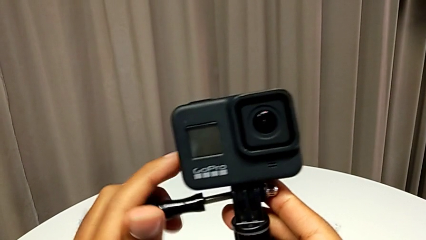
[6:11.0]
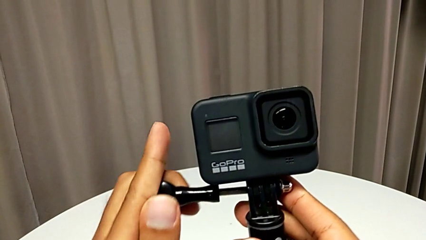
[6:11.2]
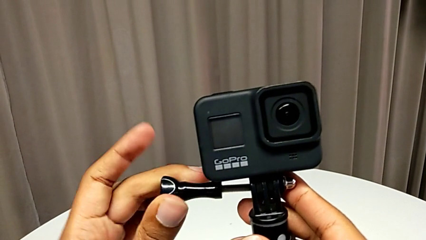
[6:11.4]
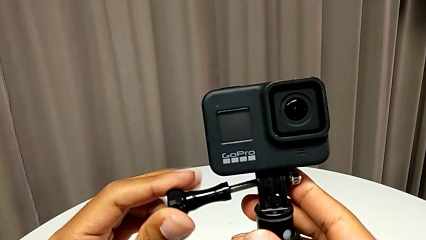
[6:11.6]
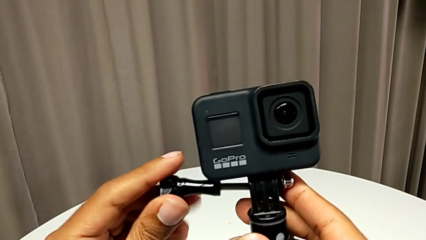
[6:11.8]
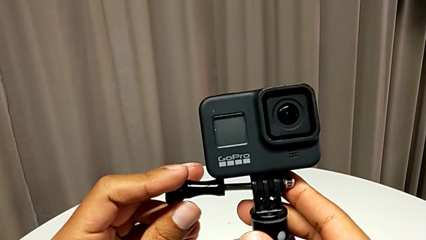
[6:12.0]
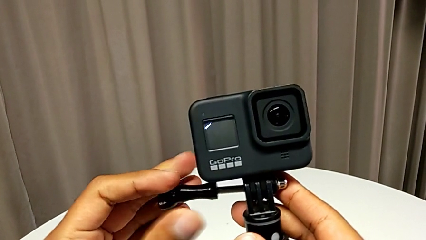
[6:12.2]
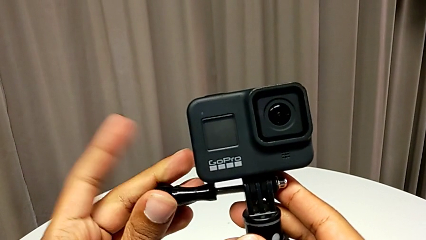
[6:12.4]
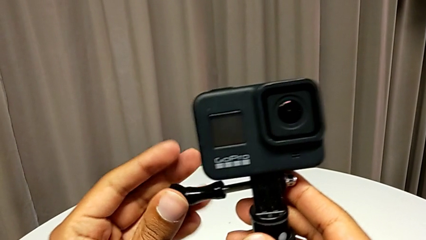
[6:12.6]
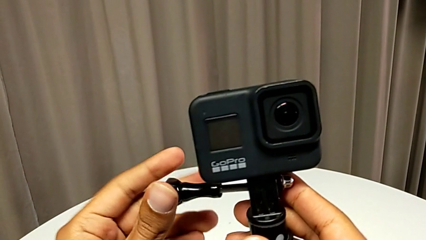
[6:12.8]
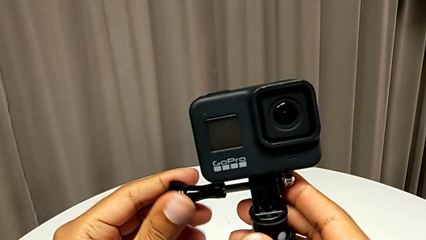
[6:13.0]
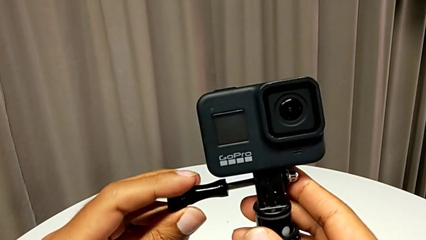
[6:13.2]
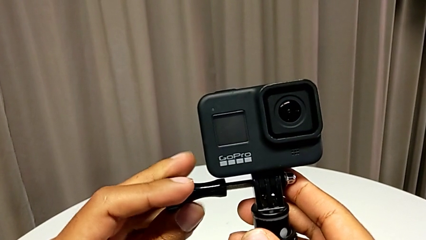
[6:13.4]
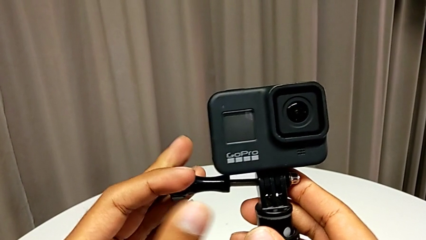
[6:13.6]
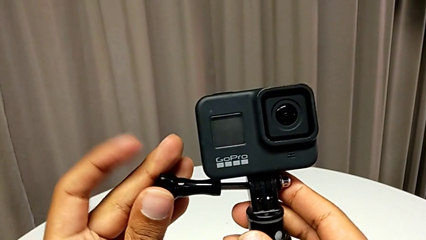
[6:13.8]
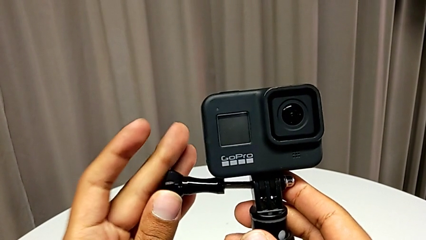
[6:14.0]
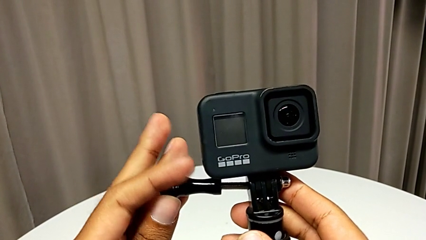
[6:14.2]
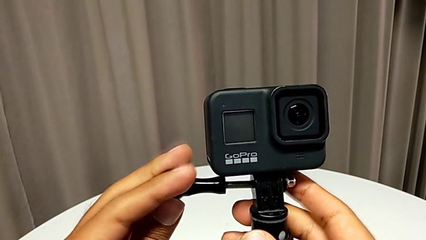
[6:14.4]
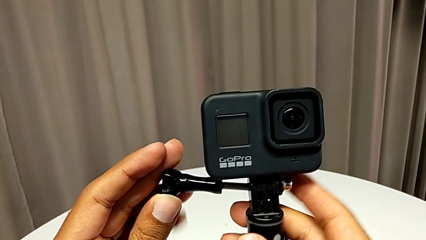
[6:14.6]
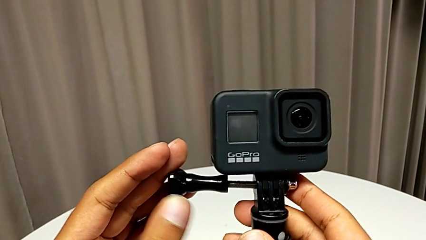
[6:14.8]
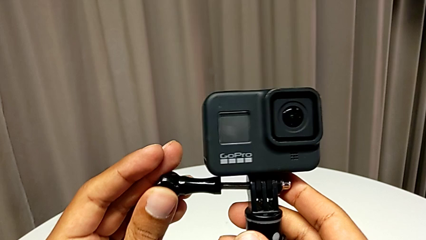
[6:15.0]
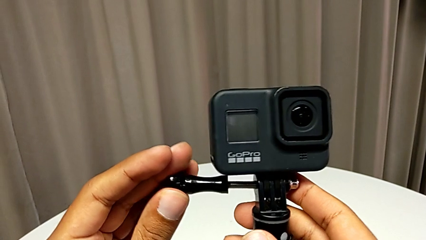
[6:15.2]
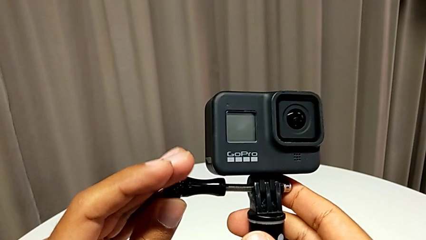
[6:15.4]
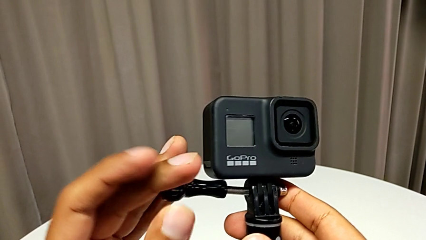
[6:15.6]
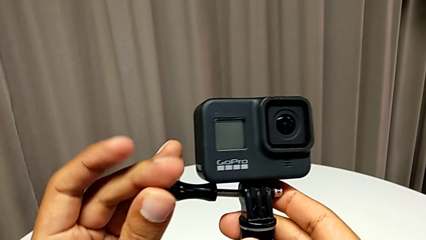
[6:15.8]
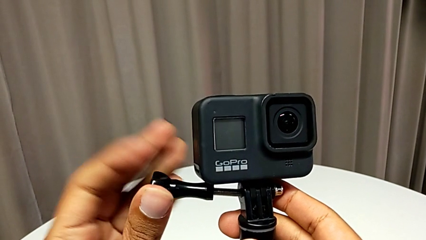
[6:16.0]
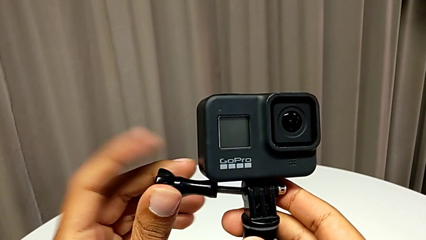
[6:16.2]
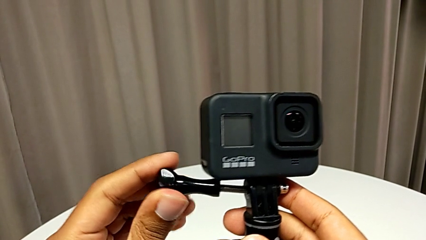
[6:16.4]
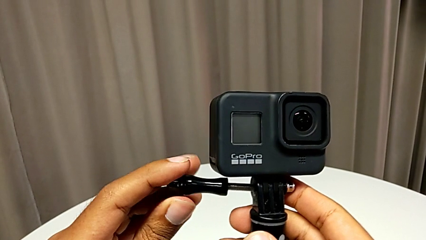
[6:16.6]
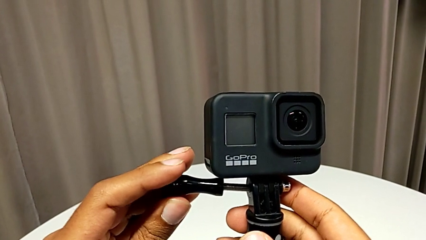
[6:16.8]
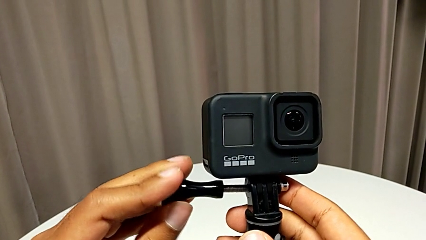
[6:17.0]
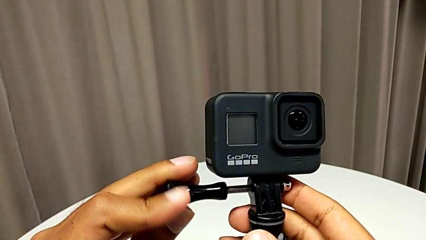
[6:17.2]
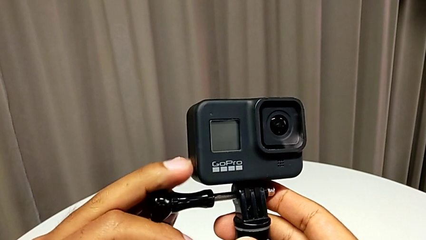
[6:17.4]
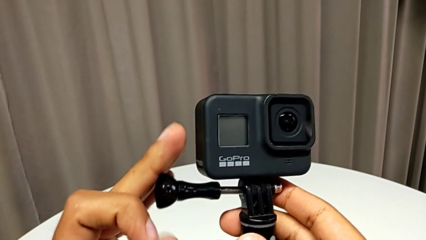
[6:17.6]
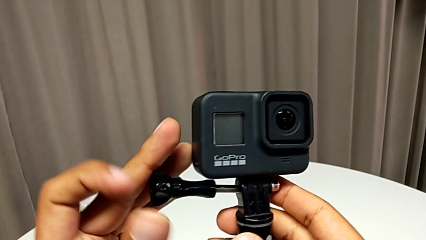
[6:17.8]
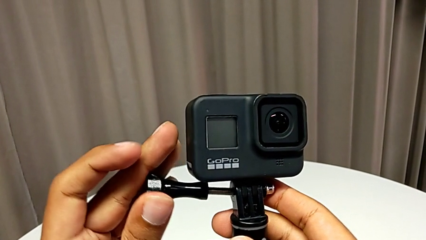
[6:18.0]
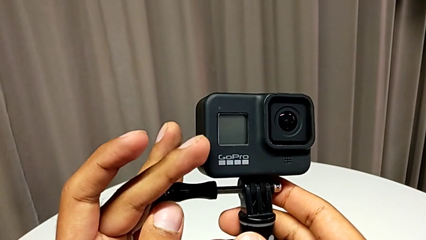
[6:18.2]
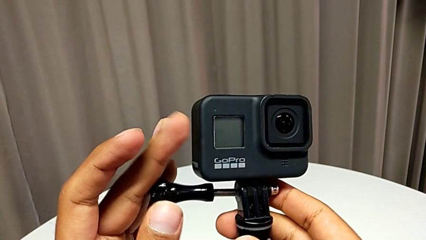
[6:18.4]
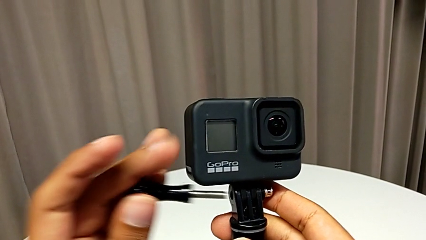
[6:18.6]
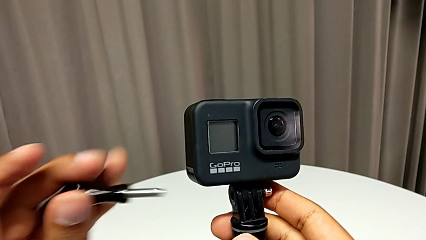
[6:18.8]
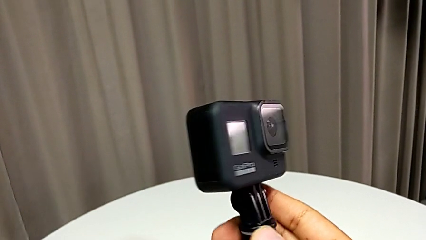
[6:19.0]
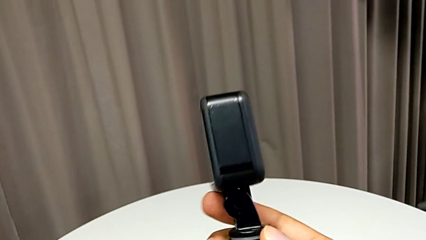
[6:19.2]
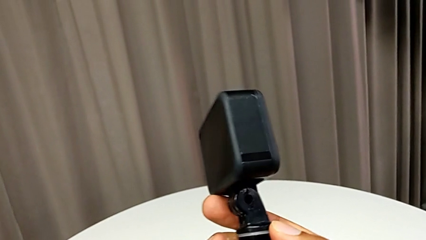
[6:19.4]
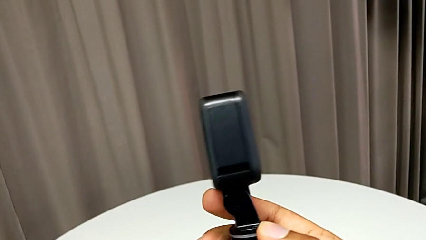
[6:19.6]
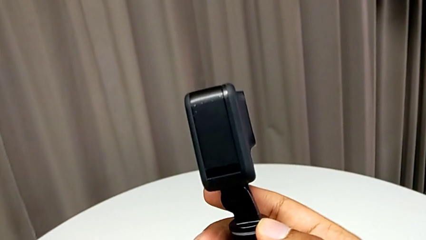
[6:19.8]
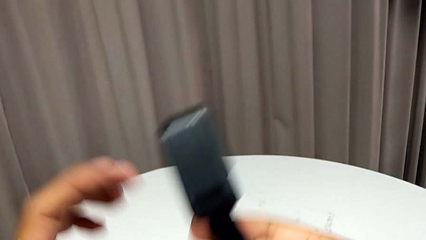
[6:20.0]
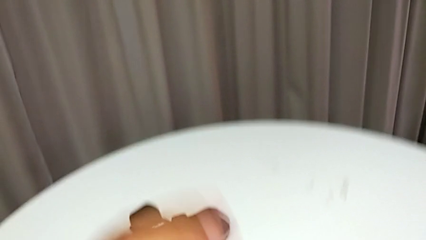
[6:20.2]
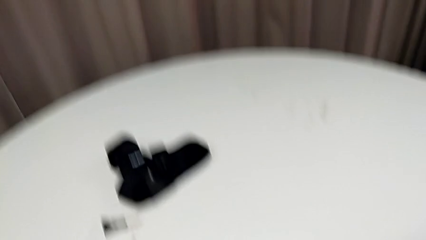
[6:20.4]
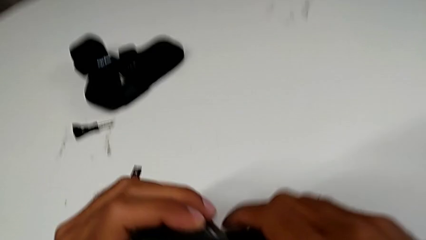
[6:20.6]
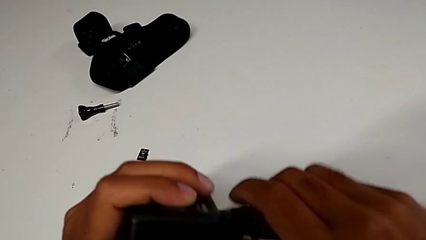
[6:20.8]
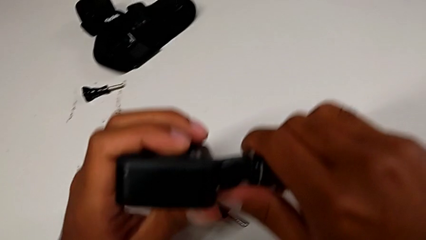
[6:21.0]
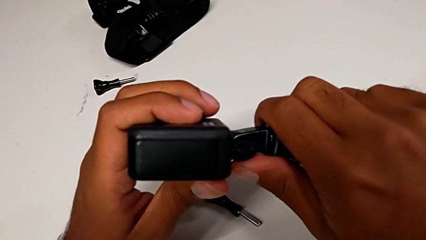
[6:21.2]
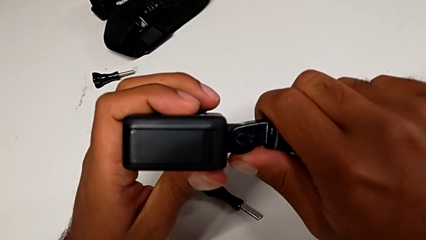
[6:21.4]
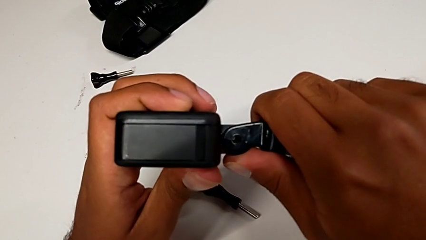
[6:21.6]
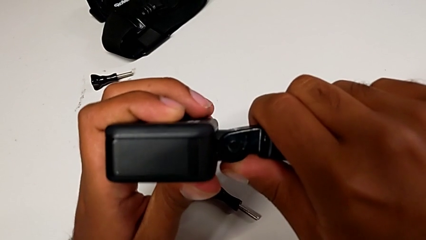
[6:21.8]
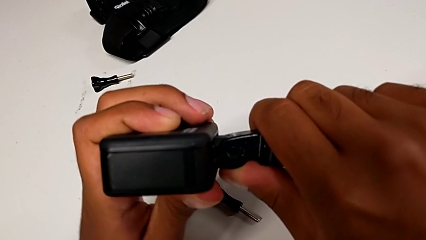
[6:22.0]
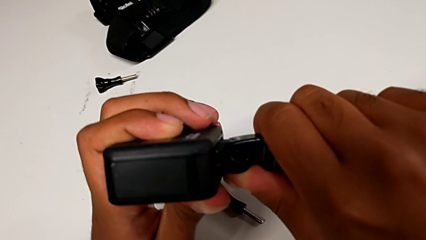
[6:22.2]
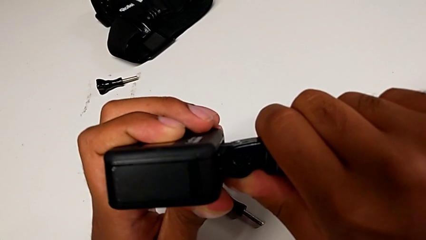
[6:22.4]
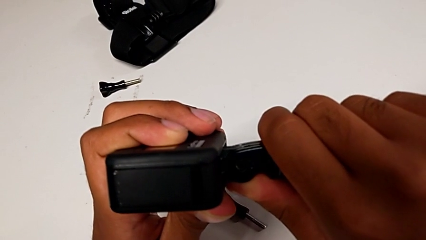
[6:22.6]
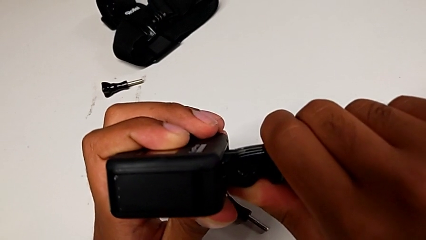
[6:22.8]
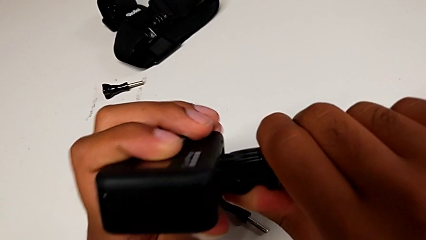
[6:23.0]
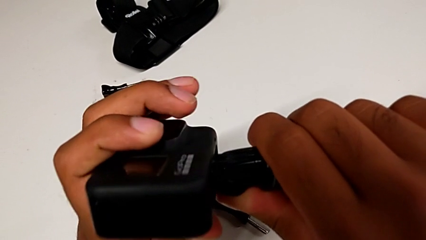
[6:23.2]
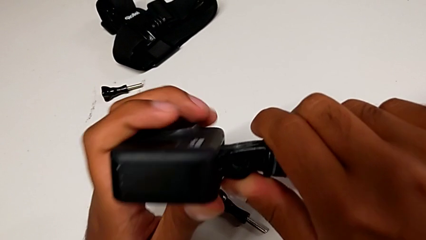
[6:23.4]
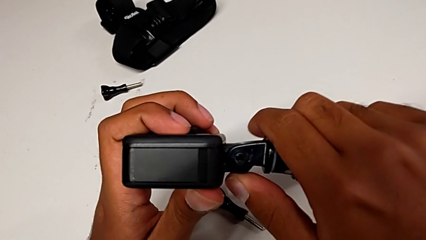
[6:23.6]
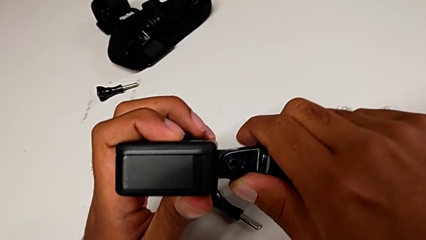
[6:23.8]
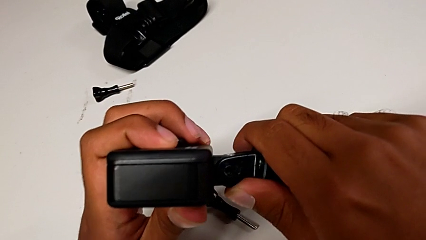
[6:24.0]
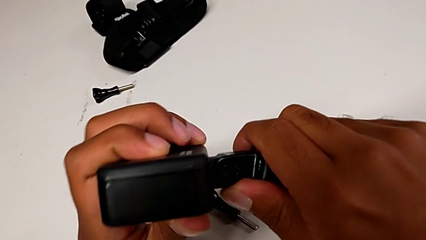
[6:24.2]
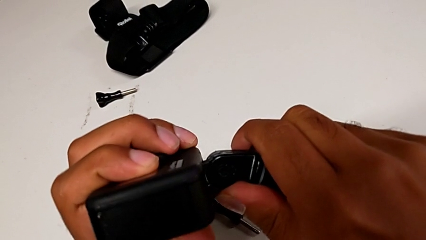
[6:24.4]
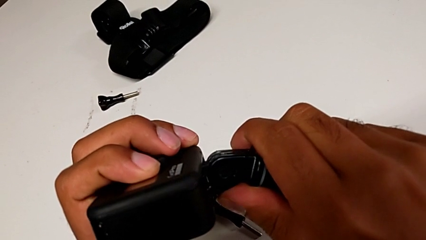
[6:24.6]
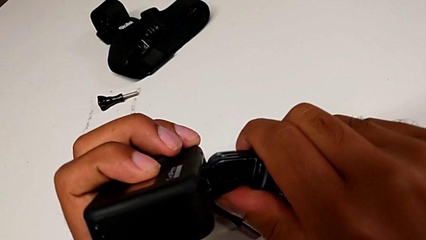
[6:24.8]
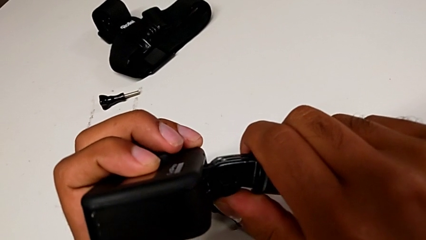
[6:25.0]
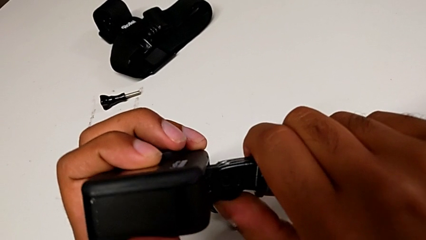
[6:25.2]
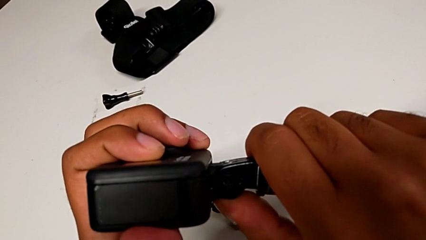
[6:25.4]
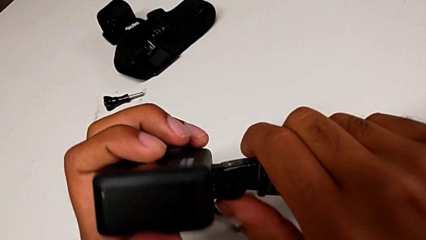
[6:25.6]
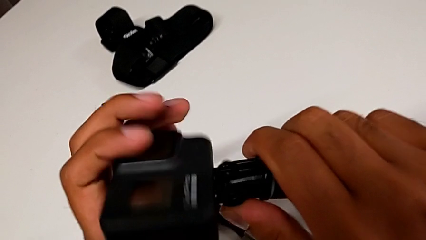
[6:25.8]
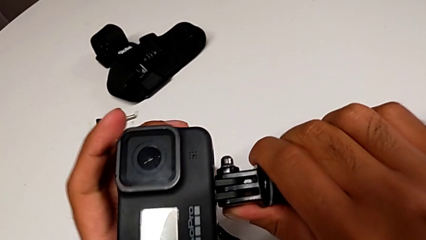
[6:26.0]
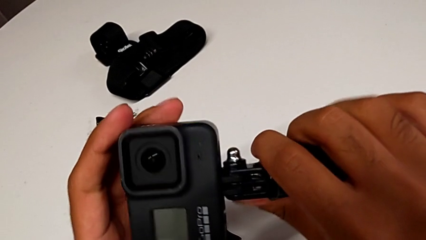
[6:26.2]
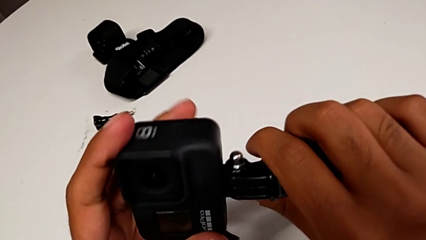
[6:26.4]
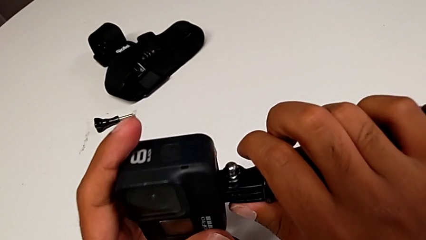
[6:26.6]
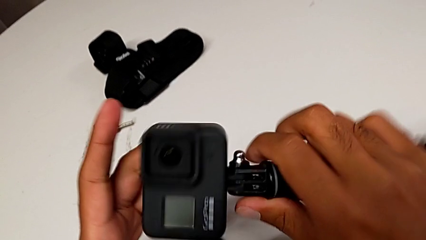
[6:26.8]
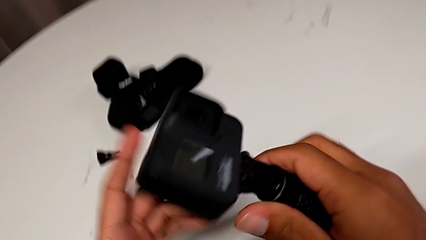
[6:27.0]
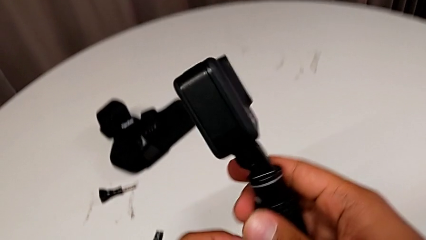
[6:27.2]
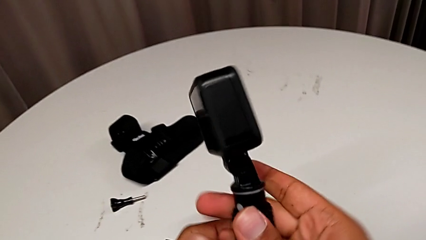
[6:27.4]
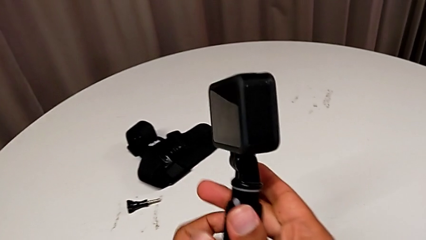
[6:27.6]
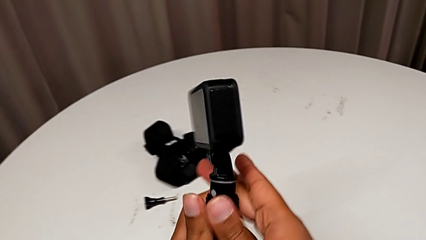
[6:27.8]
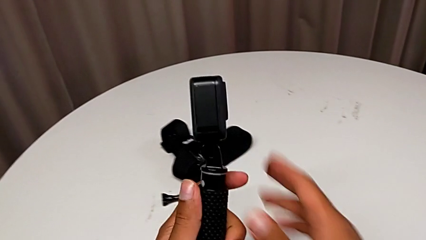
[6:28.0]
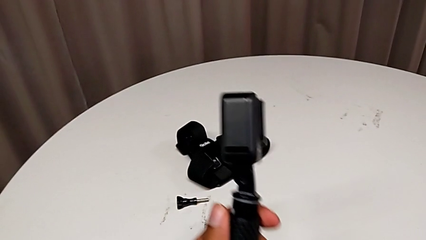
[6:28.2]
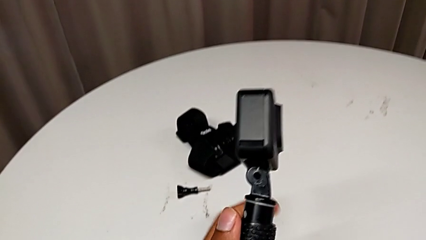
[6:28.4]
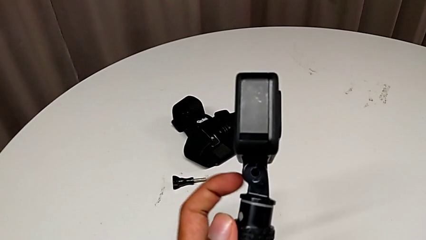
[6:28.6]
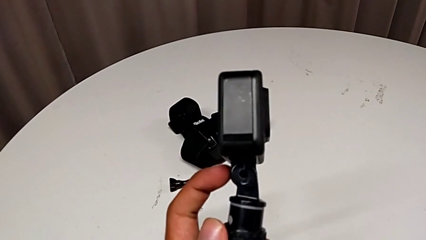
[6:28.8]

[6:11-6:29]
The camera wearer is exchanging the strap for a handheld grip. They keep screwing the handheld grip and align it.
